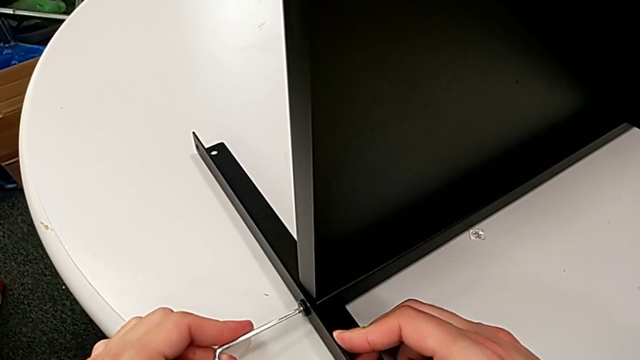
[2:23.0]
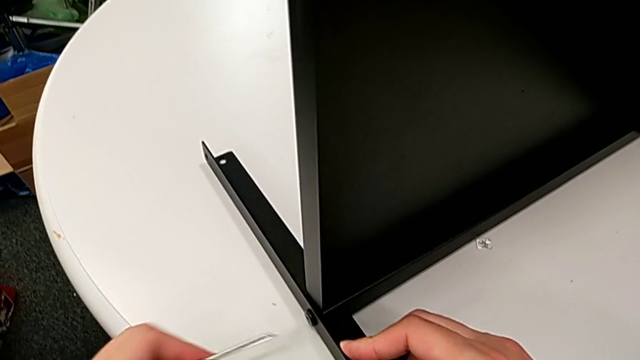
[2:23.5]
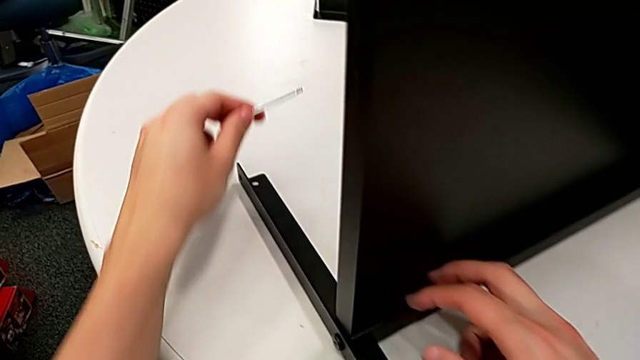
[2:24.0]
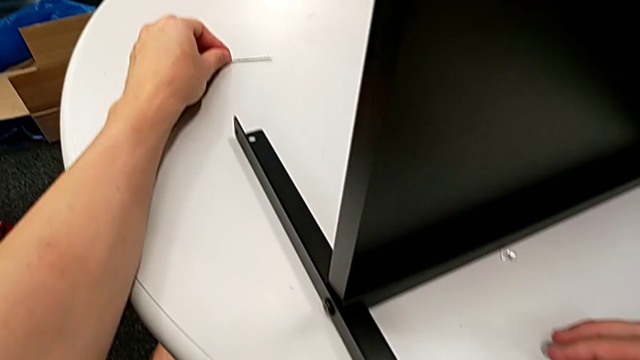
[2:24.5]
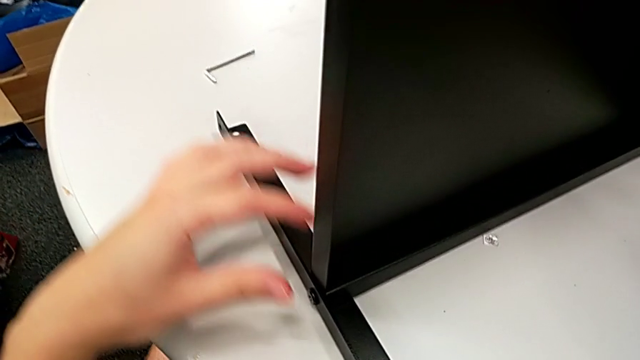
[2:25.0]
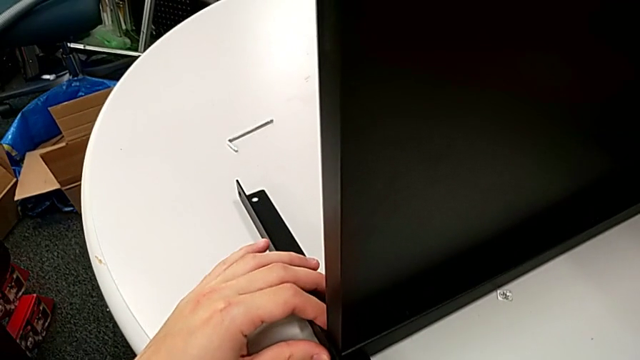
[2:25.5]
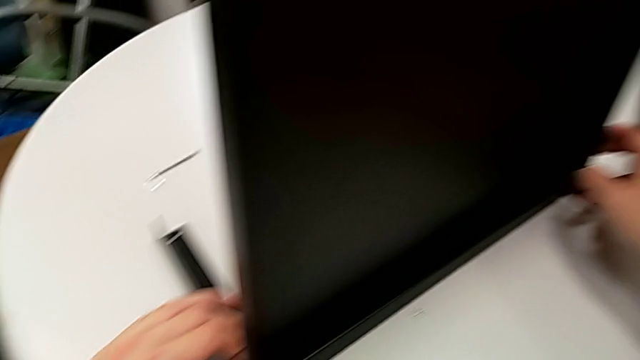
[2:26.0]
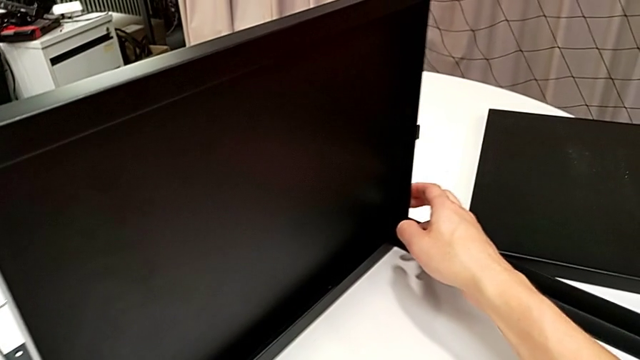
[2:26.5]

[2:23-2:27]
The camera wearer is screwing the second leg to the bottom tray. They withdraw the Allen wrench, place it and slide the nightstand.

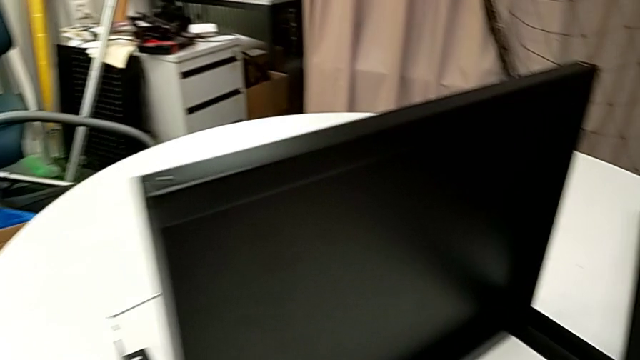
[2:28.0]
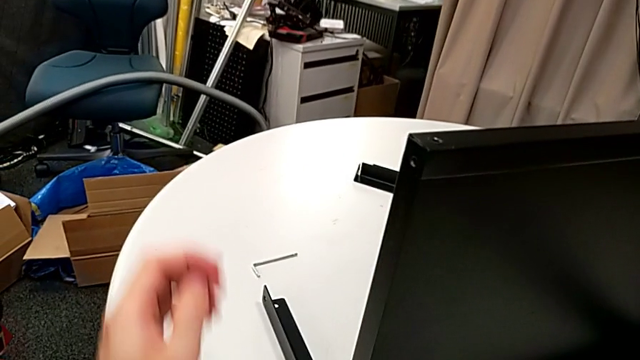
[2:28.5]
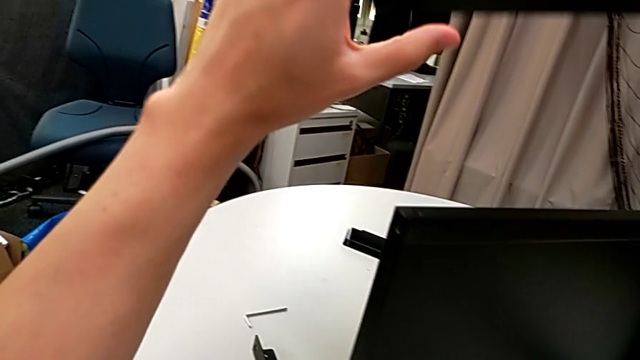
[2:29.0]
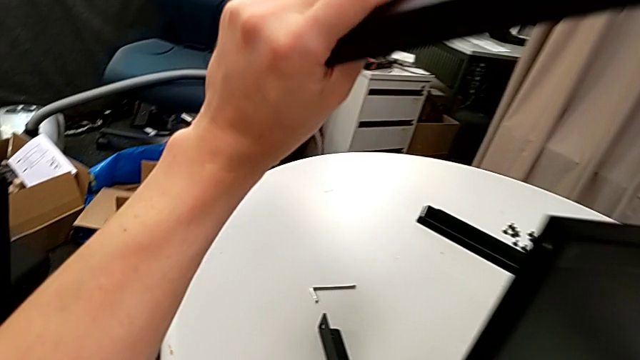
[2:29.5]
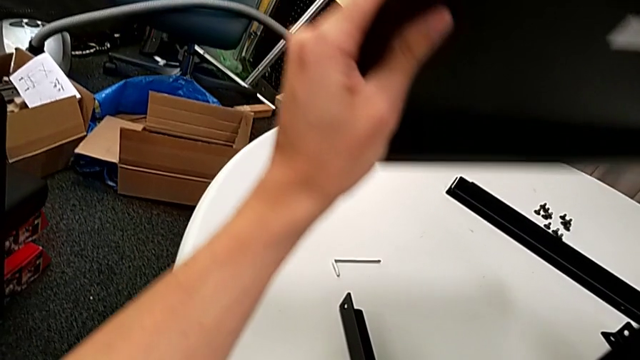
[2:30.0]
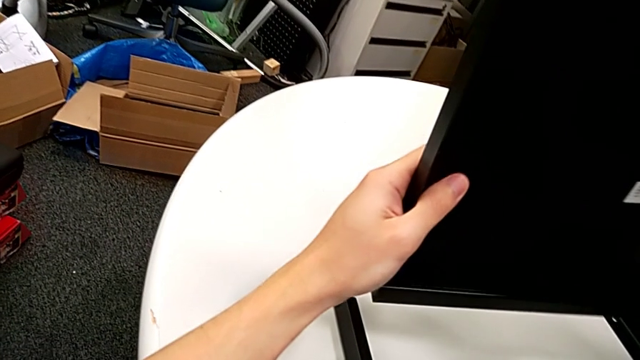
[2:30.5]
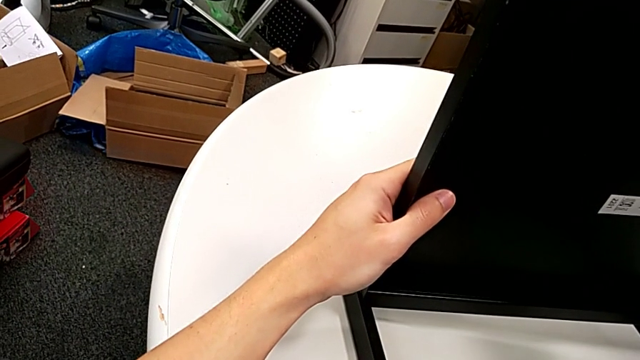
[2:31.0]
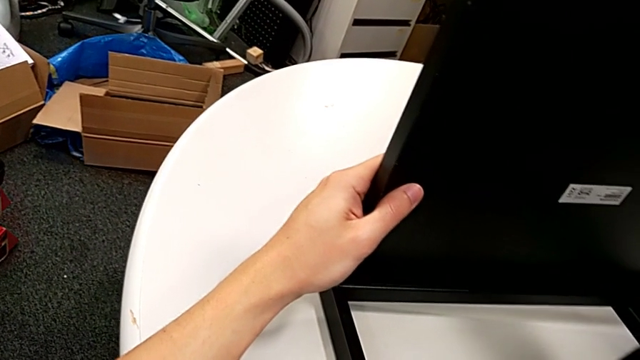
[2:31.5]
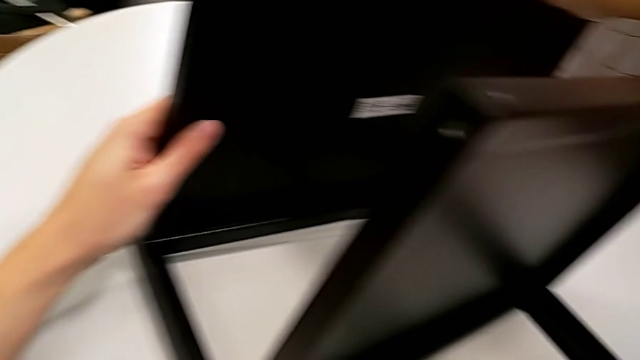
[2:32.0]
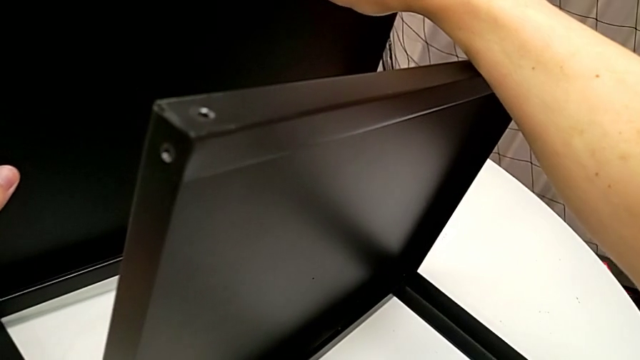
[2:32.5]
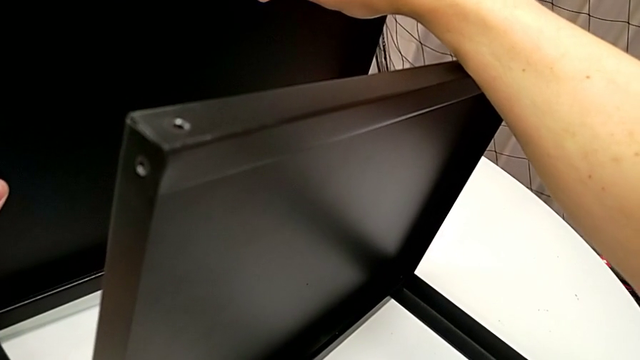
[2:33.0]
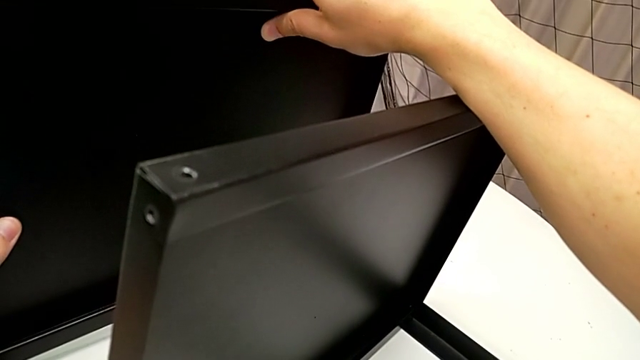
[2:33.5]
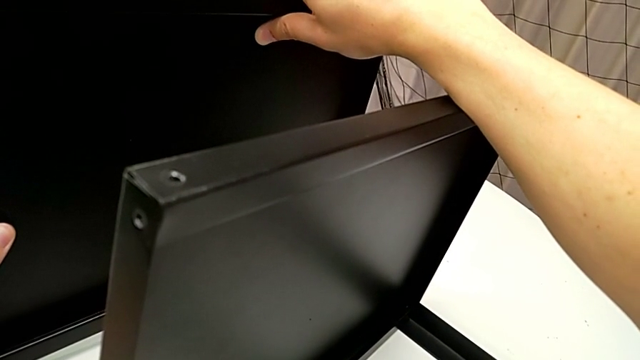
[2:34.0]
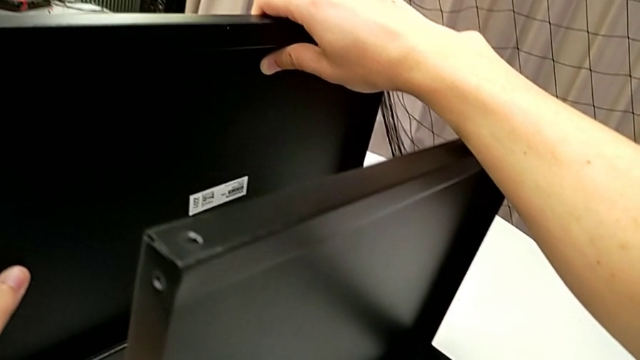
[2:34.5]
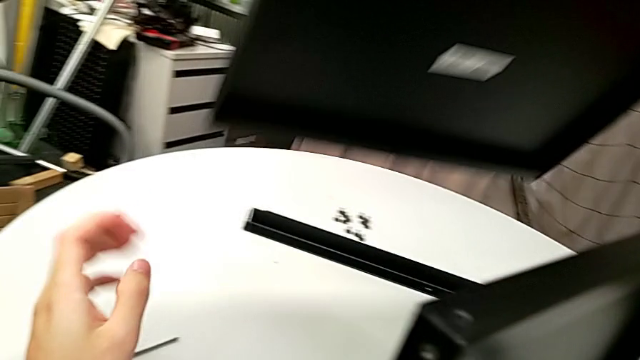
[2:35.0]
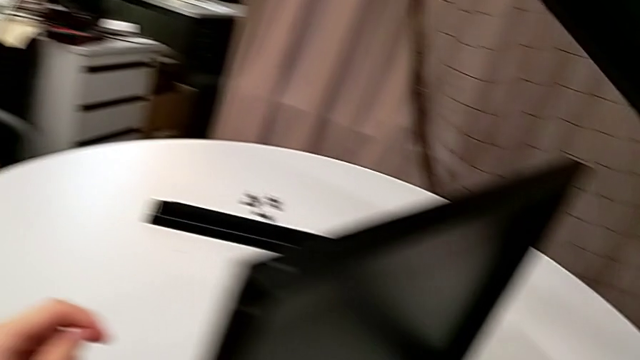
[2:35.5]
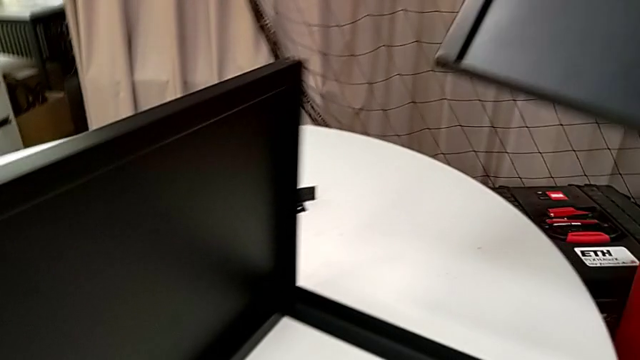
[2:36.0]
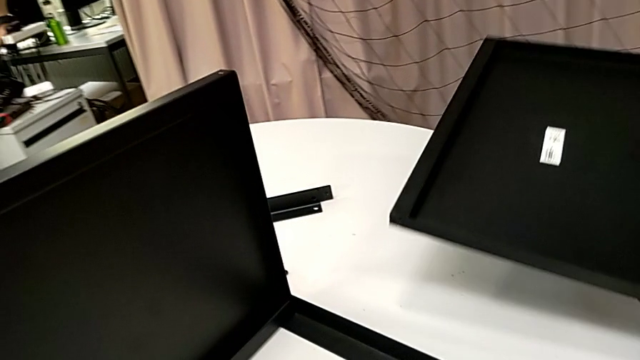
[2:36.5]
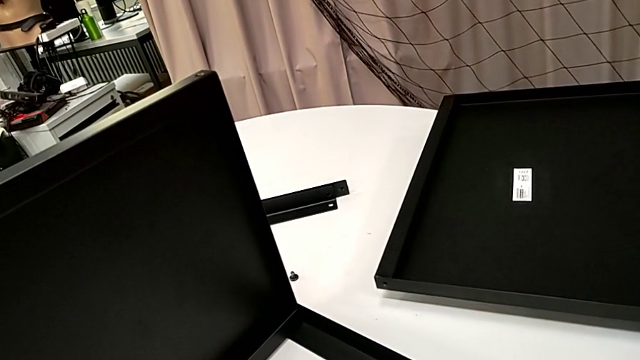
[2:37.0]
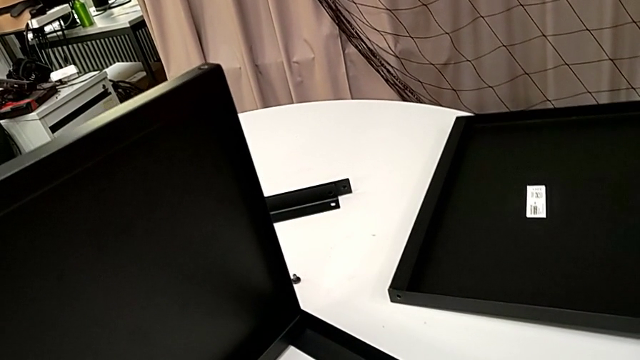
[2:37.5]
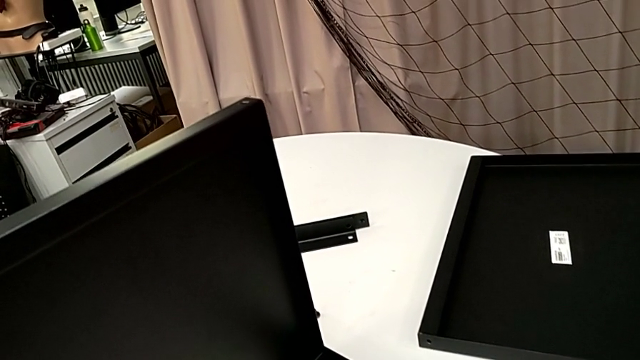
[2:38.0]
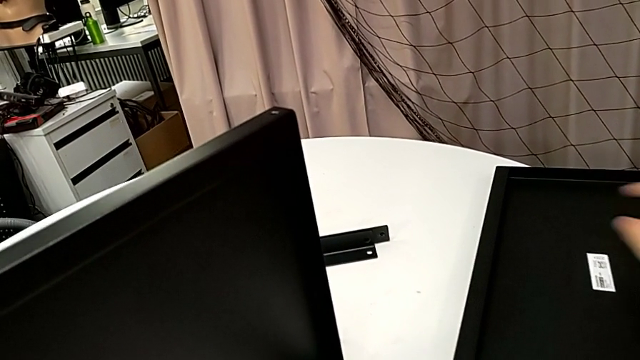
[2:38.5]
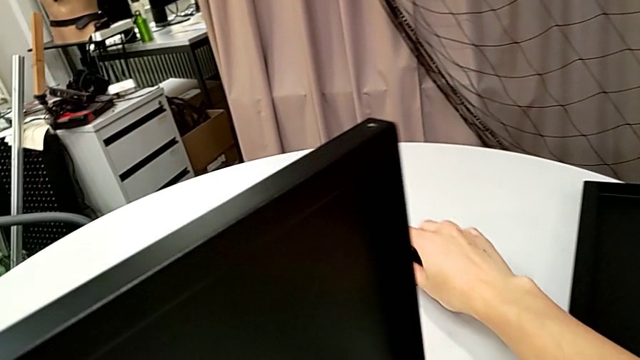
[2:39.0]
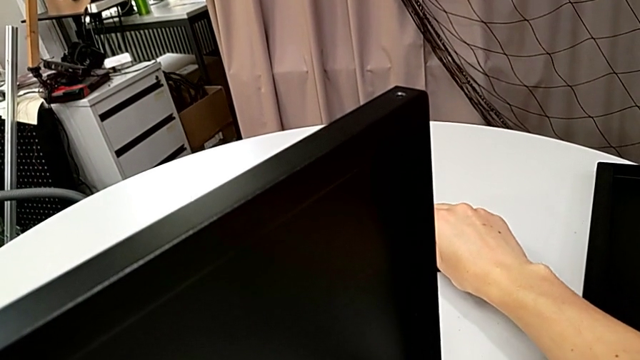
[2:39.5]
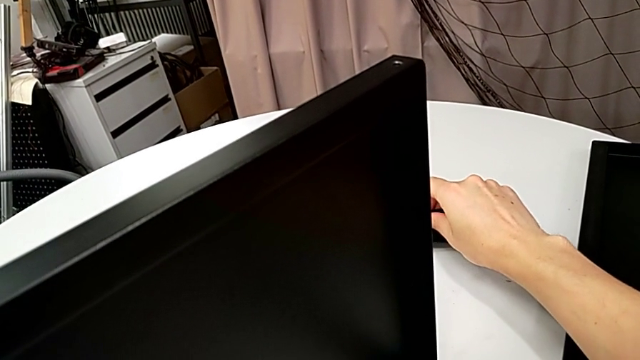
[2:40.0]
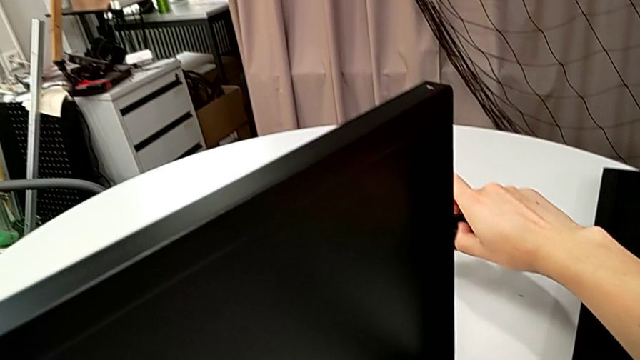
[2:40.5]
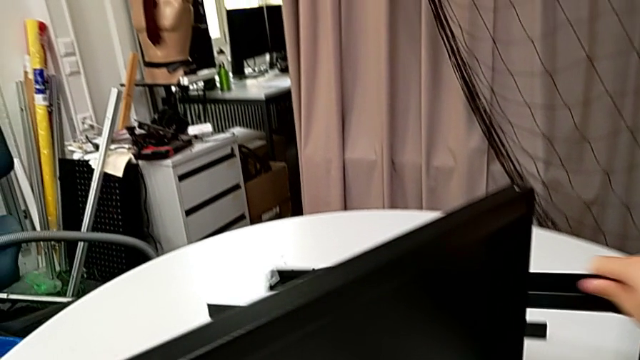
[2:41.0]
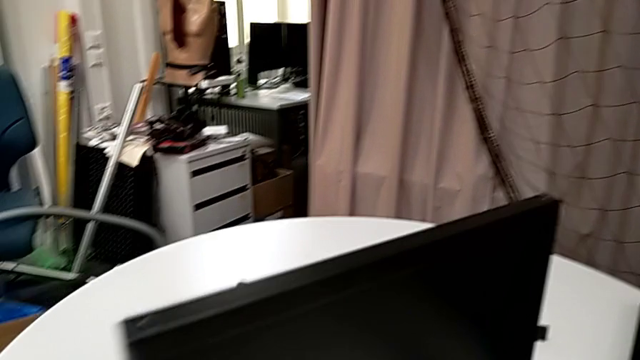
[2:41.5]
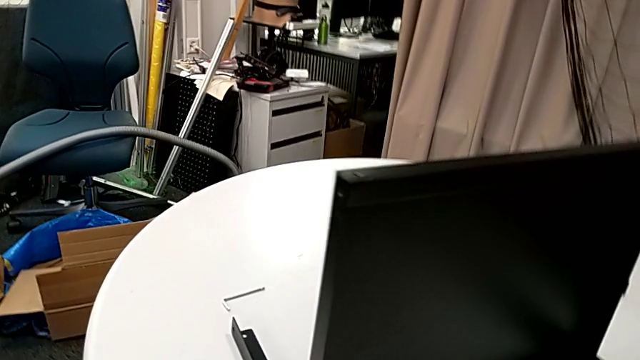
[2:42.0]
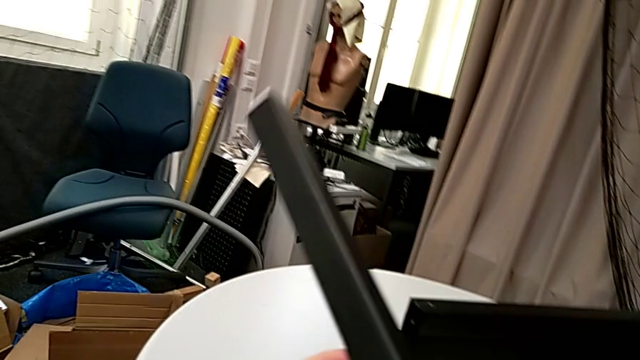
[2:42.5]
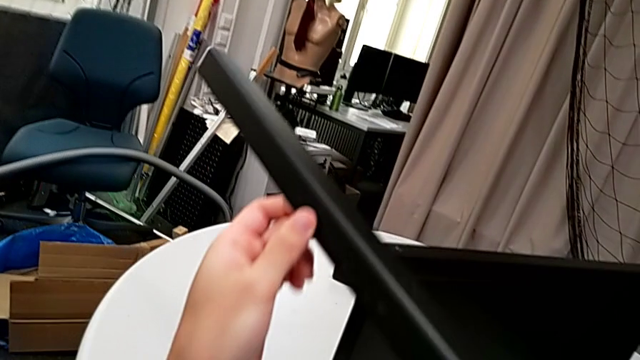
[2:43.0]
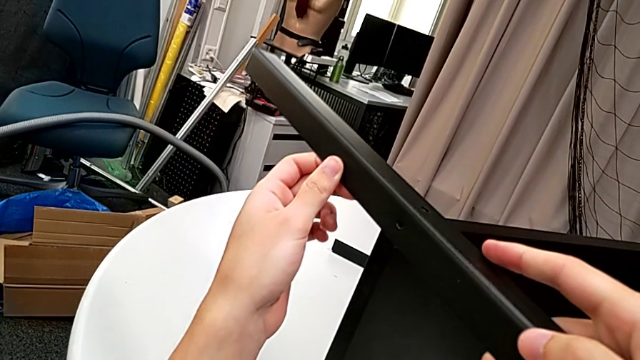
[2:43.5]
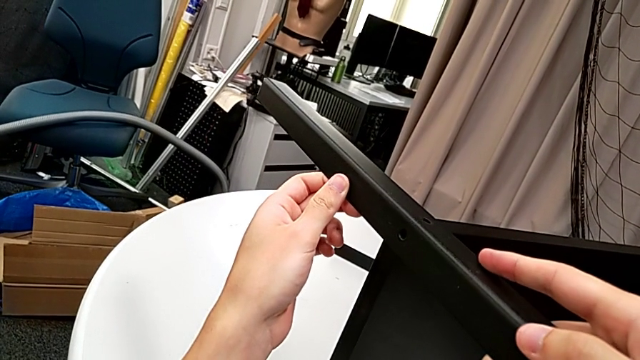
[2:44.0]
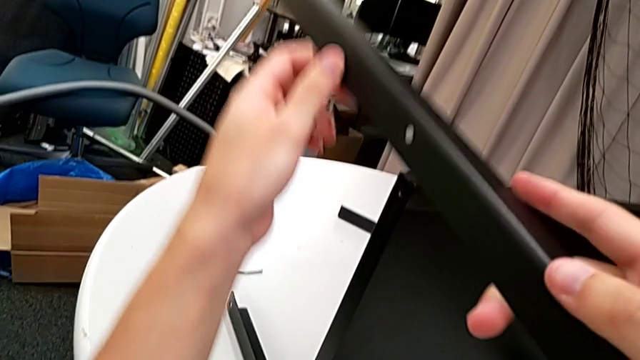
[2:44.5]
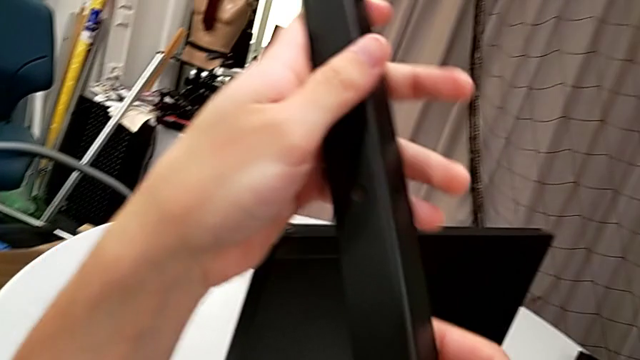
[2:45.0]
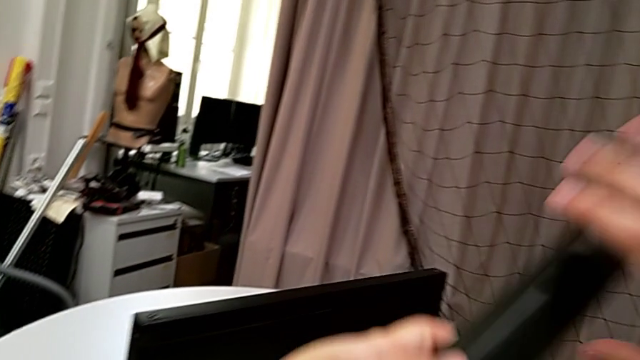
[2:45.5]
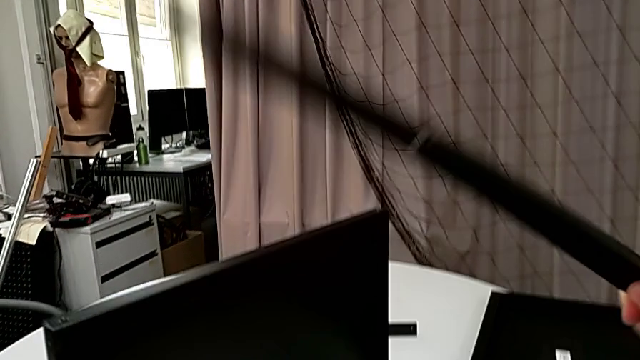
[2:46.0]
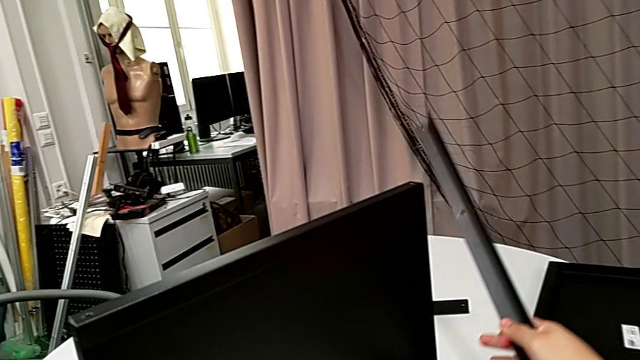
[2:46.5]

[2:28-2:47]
The camera wearer is screwing the third leg to the bottom tray. They wrongly lift and align the tray, hold it, withdraw it, place it, lift the leg and inspect it.
